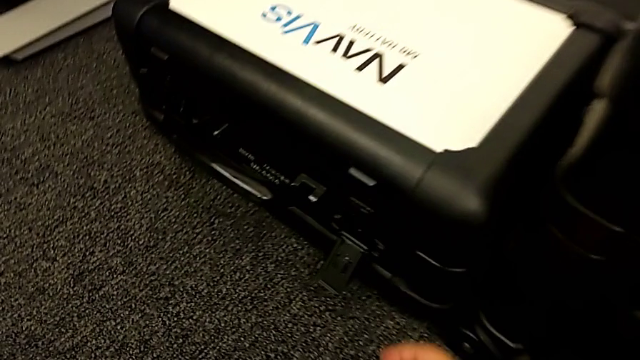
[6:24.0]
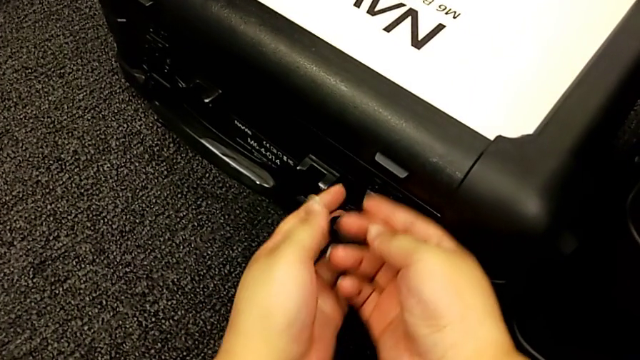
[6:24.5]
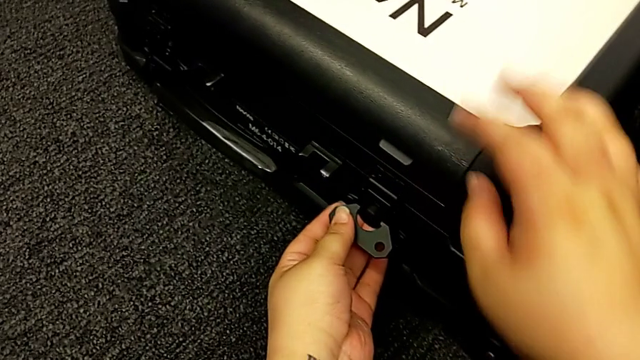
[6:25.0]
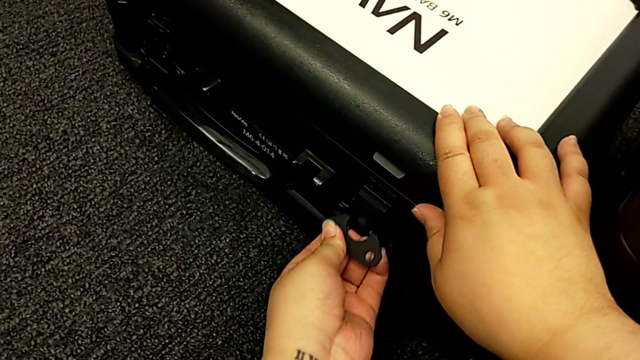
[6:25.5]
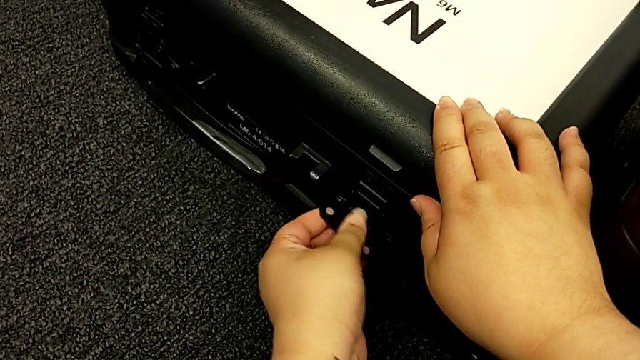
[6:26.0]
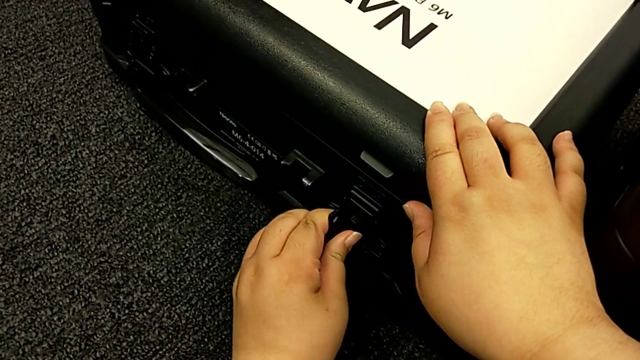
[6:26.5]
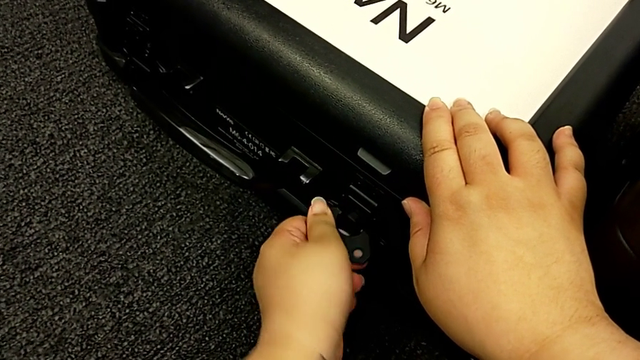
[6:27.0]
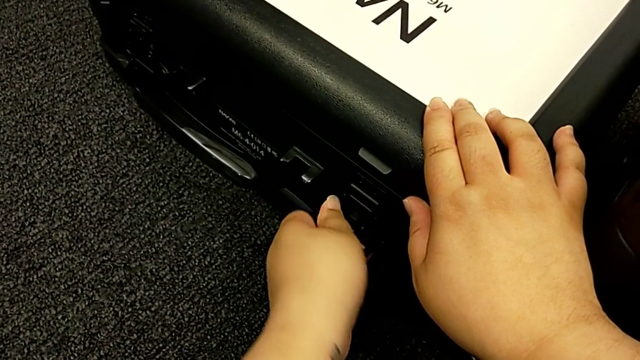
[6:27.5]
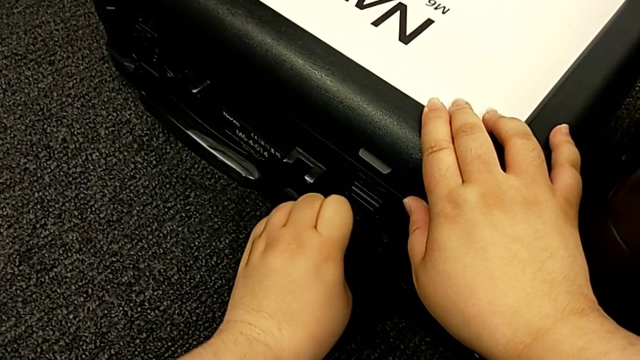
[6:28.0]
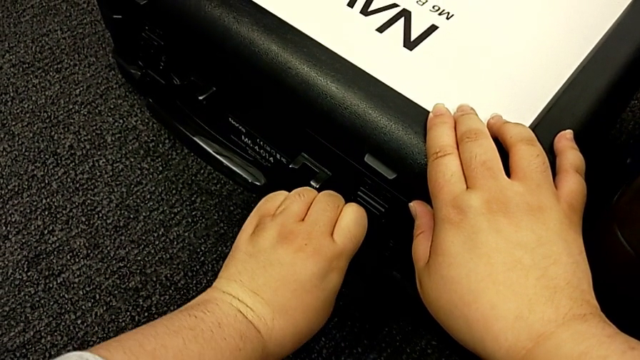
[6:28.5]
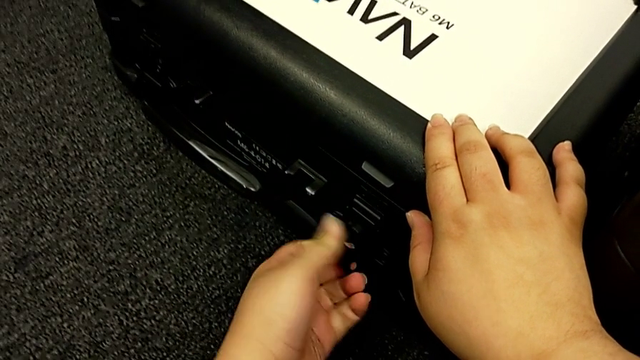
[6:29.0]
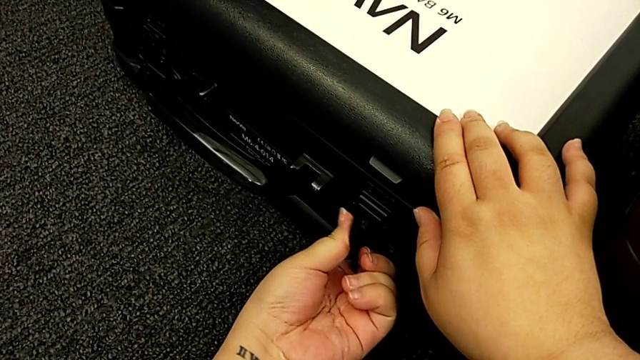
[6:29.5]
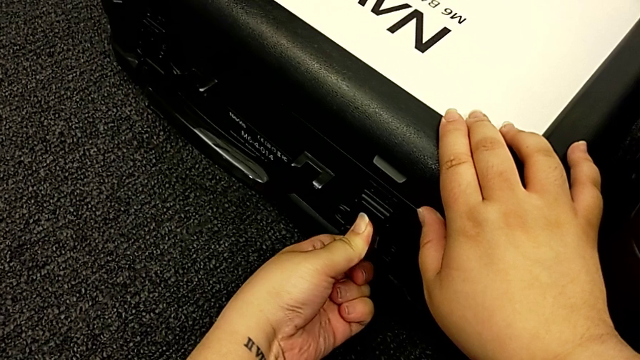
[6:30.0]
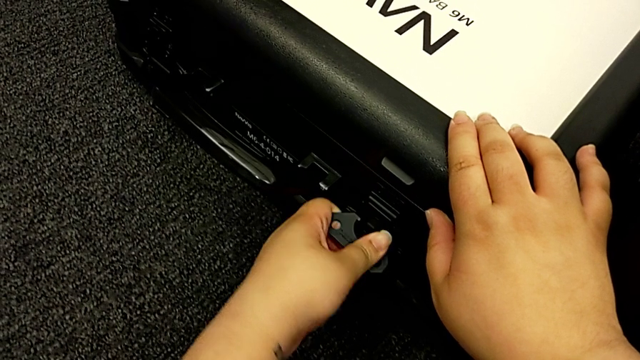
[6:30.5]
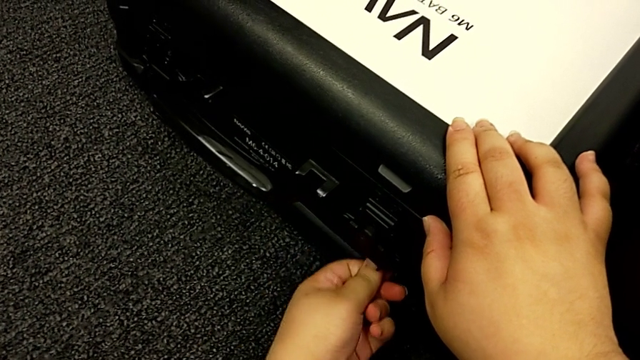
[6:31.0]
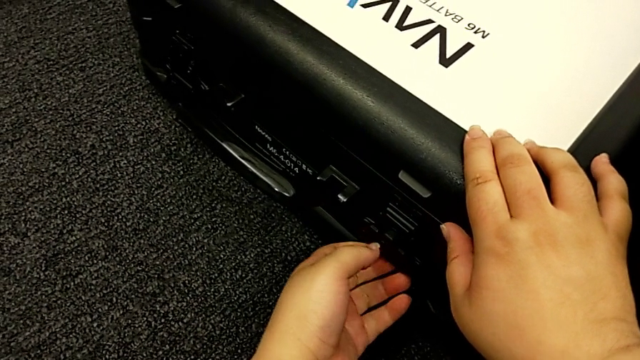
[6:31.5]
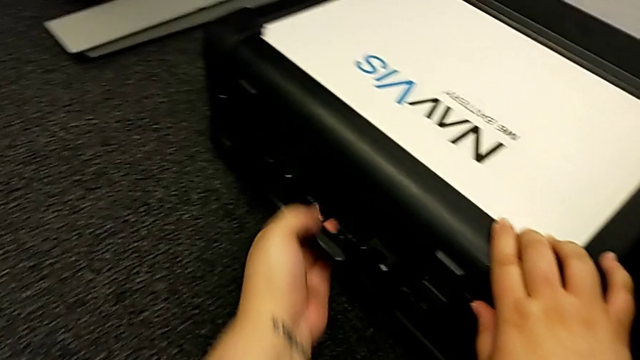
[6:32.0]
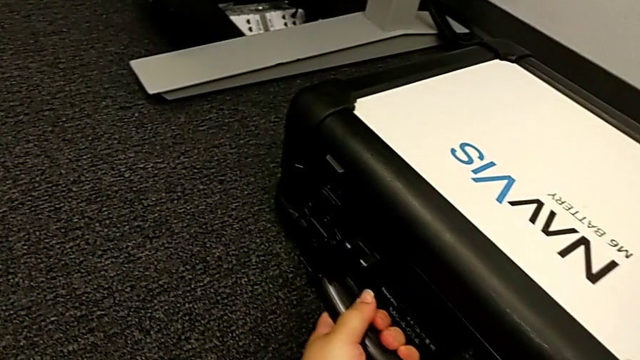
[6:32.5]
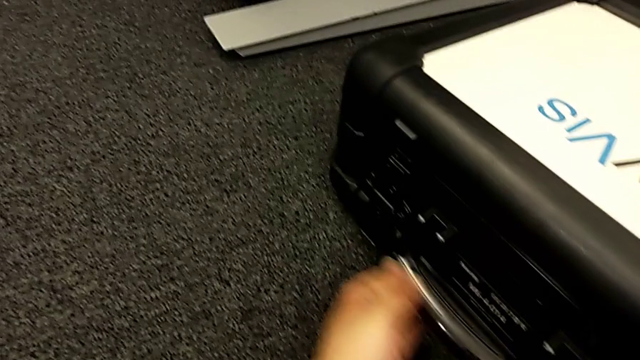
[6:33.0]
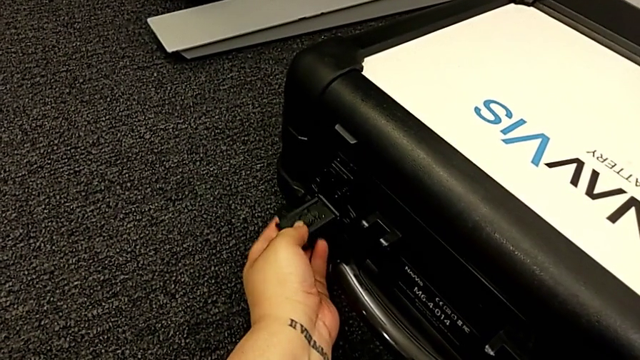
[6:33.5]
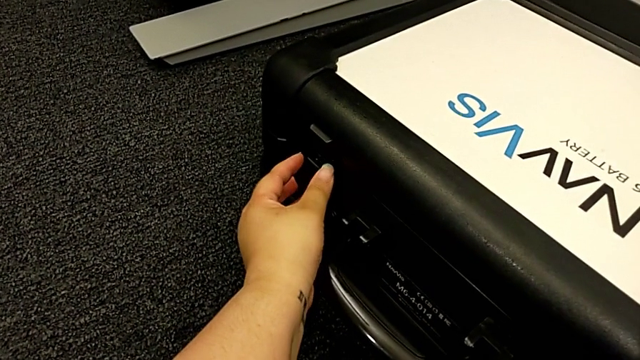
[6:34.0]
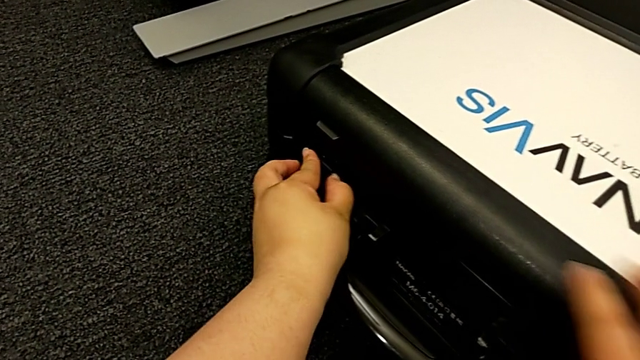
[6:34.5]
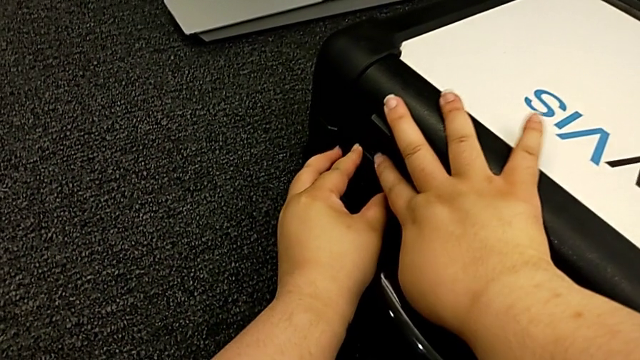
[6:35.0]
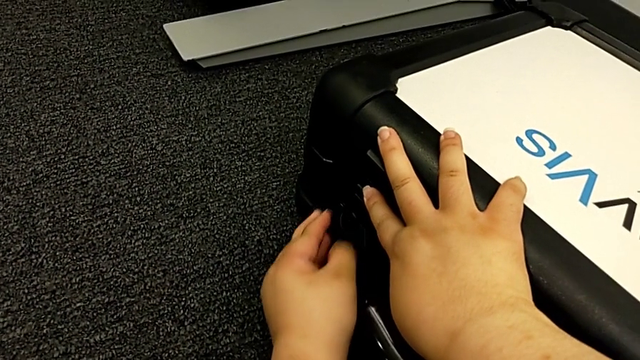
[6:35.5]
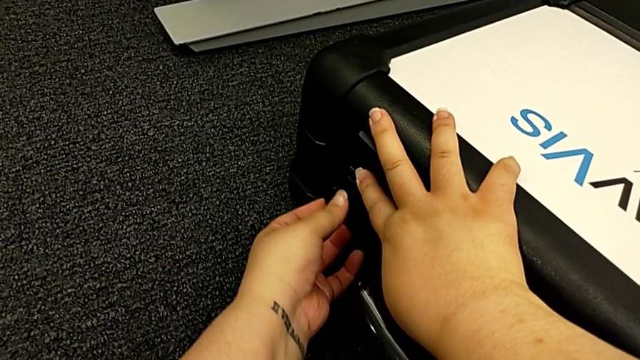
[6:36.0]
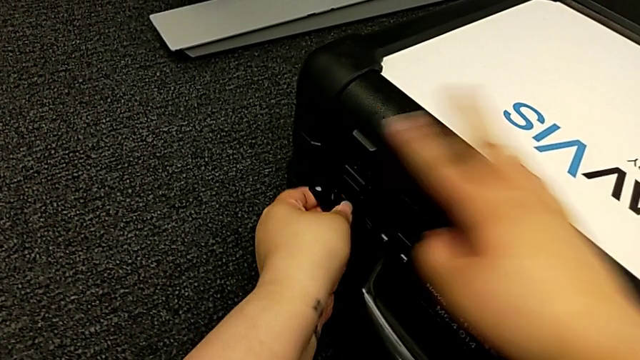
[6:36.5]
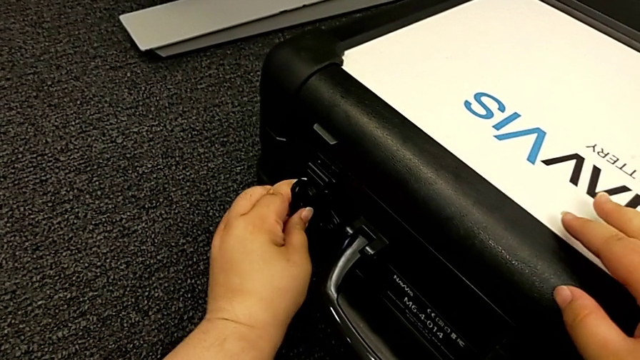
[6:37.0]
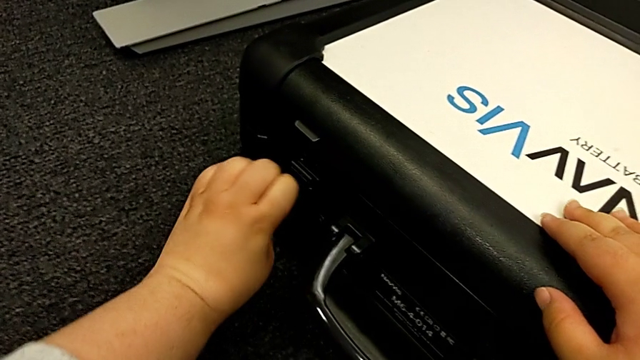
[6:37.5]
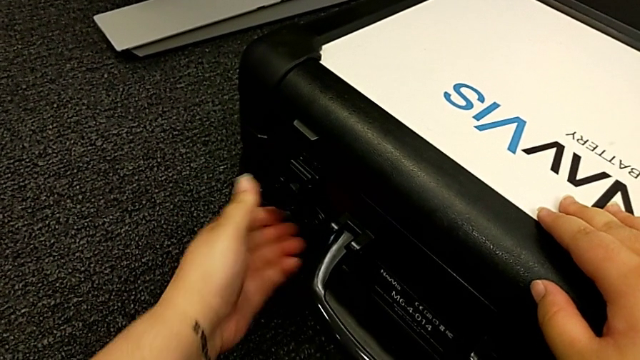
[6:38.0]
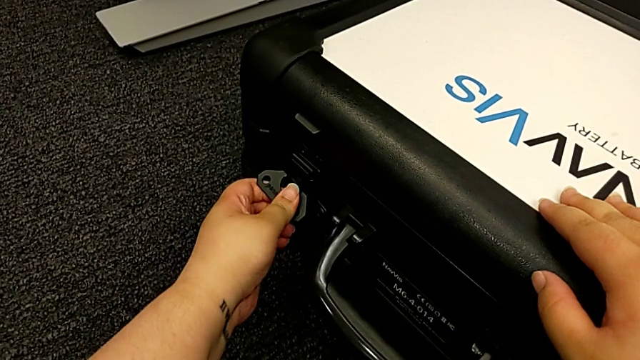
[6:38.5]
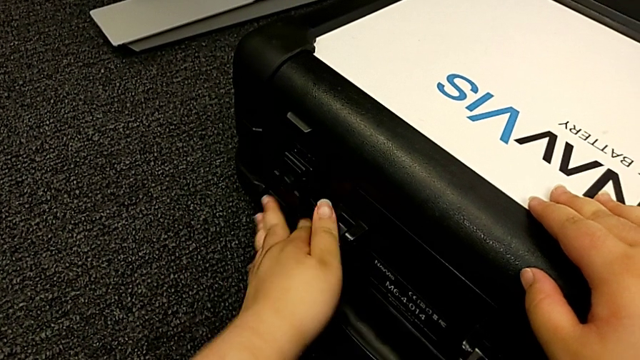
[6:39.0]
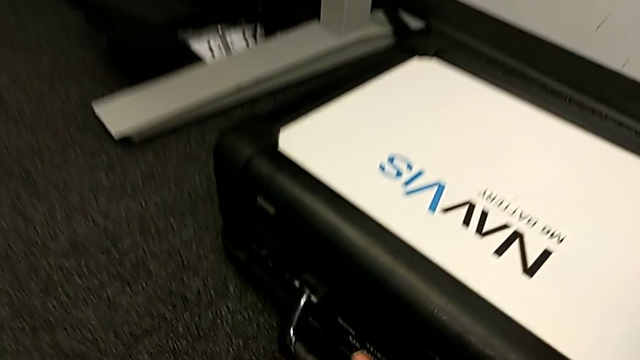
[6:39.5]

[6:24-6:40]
The camera wearer is locking all the boxes. They lock the battery box lock.

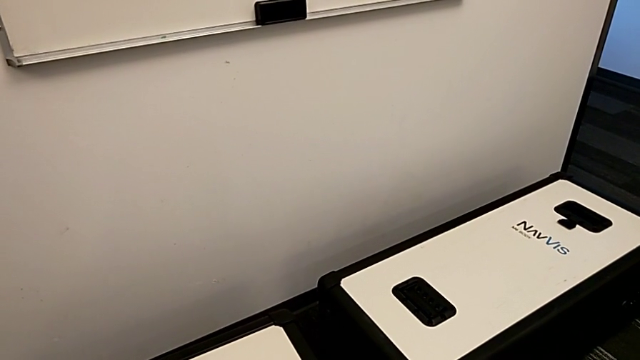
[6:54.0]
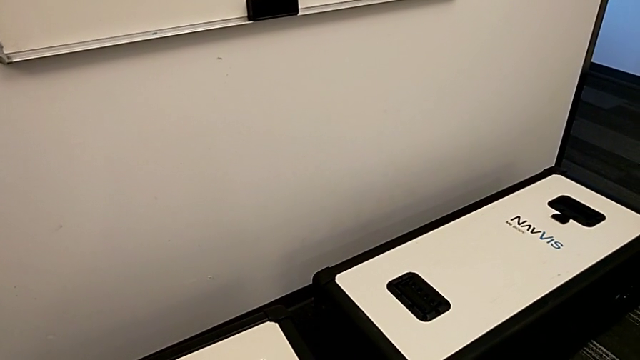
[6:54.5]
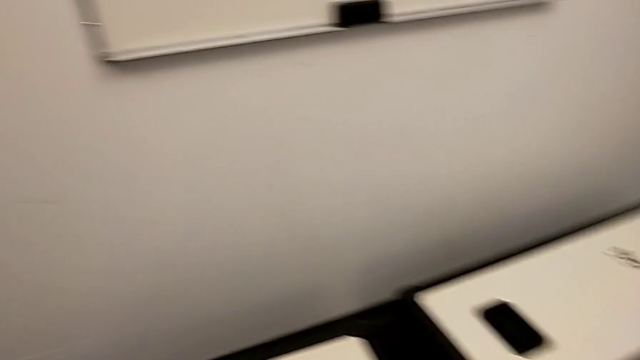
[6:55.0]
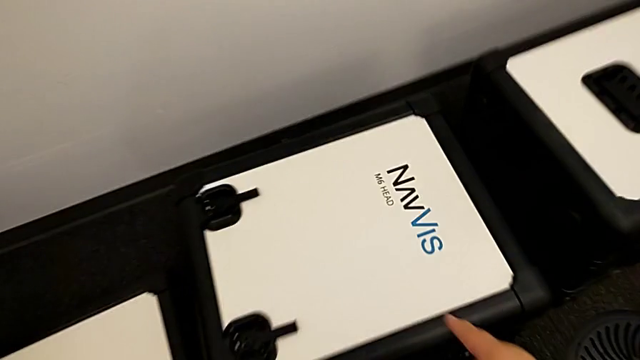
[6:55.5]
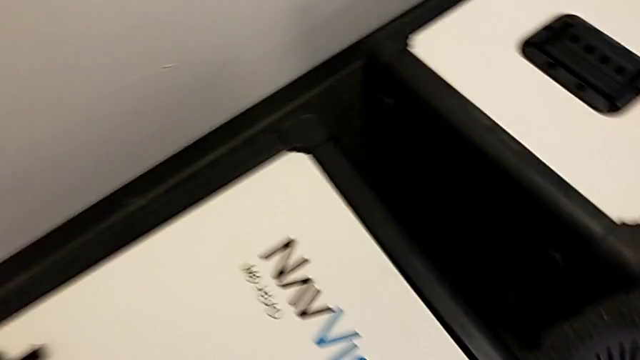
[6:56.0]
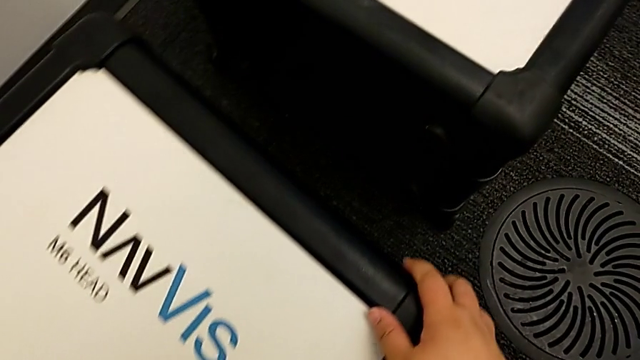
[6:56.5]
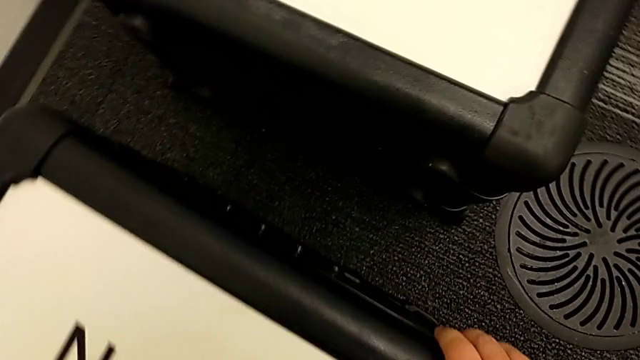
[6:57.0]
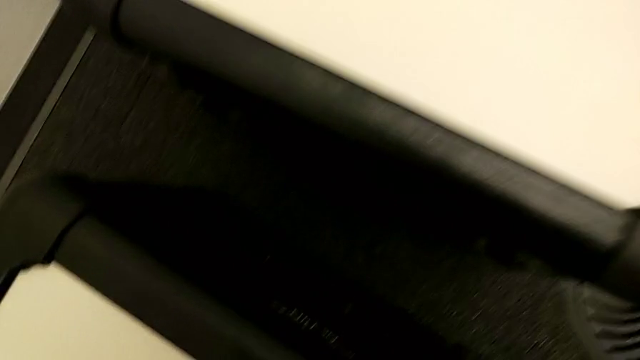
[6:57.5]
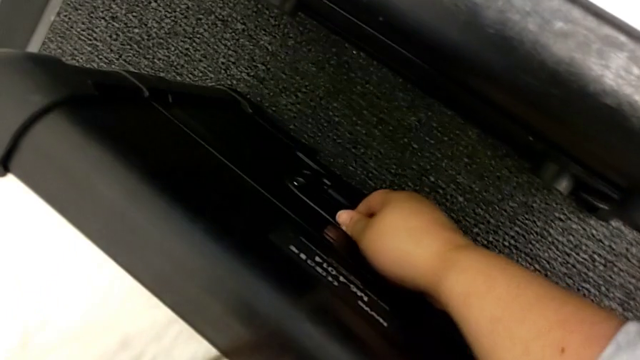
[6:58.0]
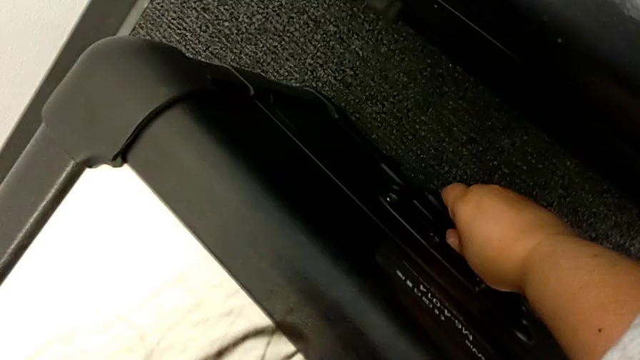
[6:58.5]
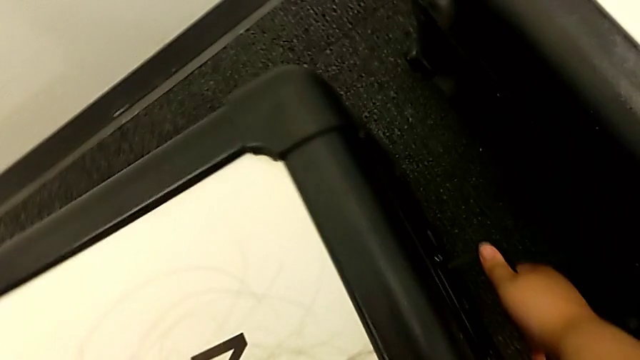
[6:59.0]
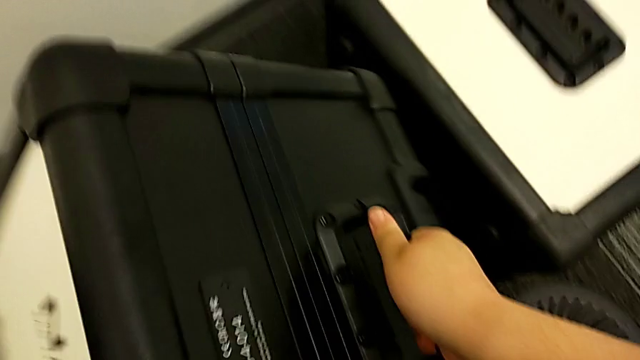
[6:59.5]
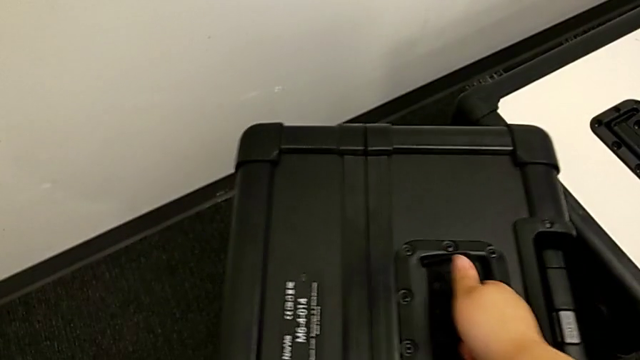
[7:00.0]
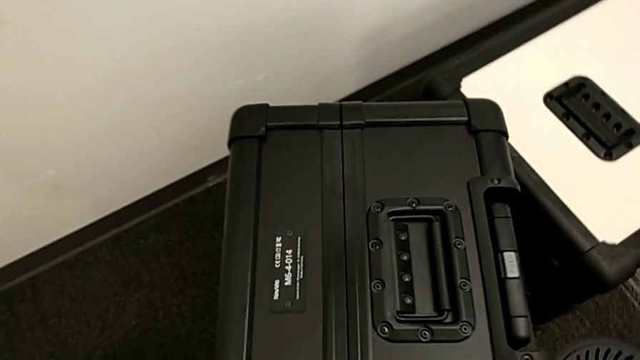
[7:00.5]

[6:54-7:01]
The camera wearer is laying the box down.
